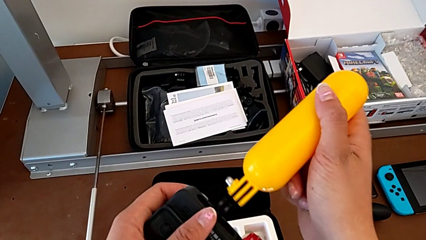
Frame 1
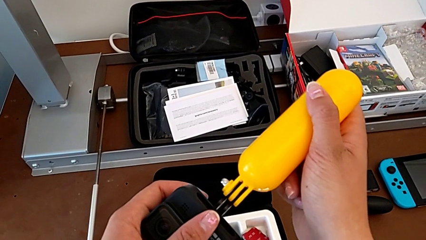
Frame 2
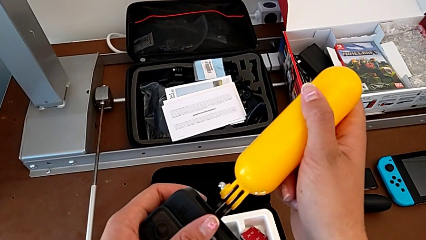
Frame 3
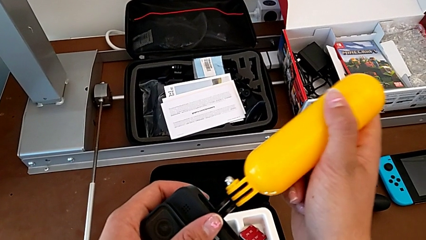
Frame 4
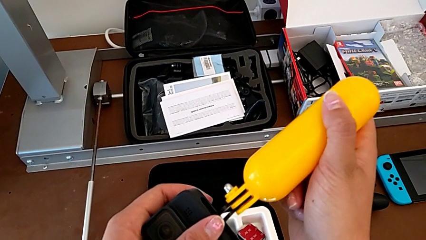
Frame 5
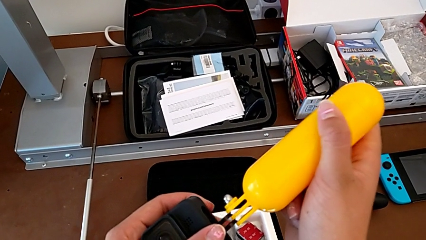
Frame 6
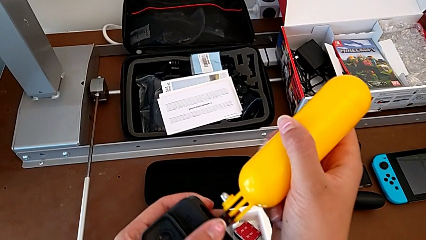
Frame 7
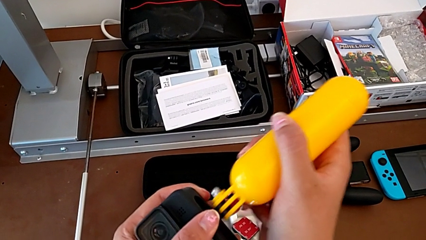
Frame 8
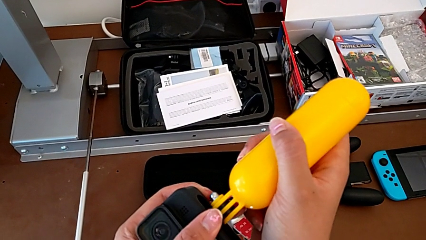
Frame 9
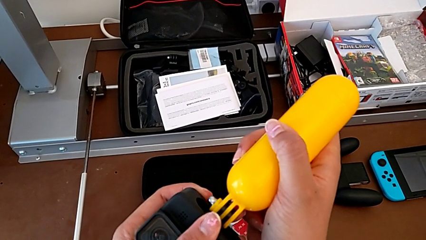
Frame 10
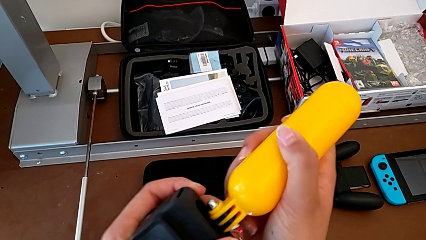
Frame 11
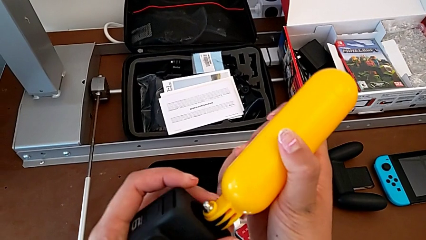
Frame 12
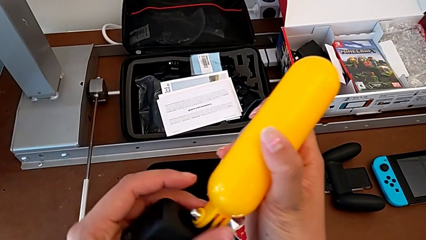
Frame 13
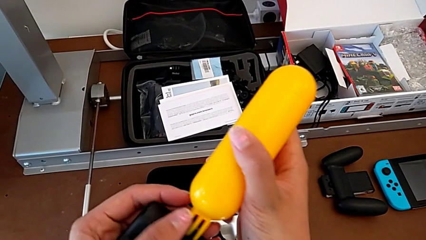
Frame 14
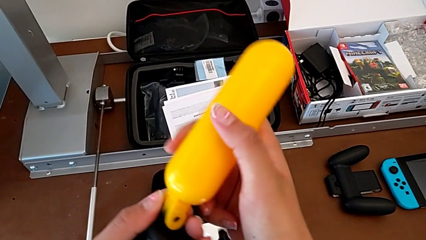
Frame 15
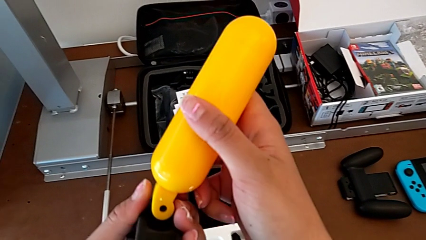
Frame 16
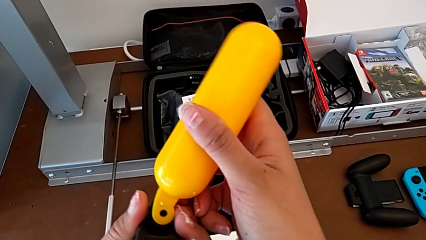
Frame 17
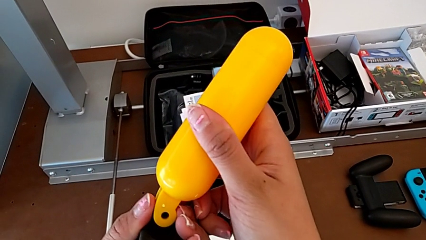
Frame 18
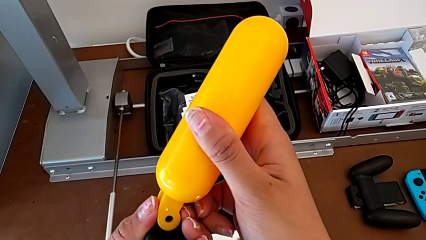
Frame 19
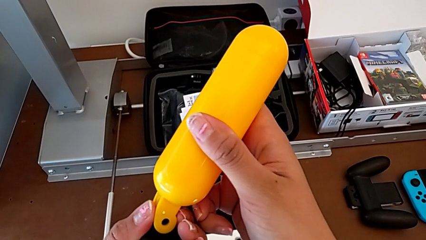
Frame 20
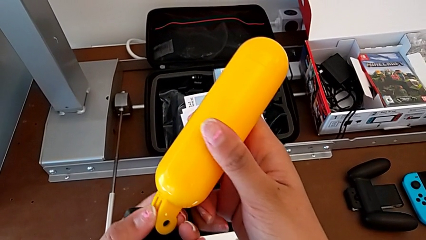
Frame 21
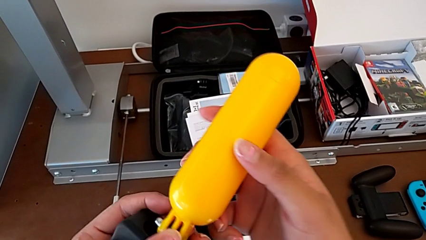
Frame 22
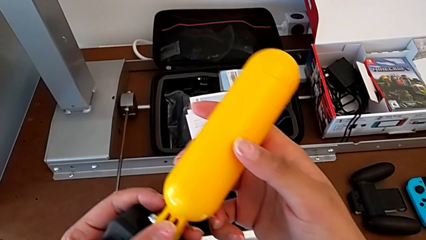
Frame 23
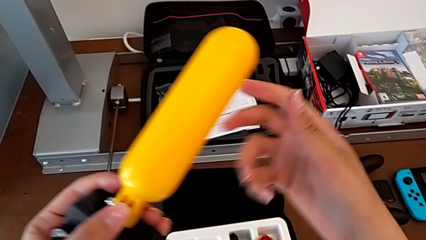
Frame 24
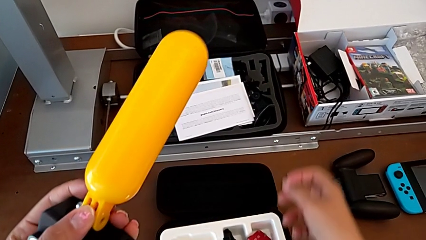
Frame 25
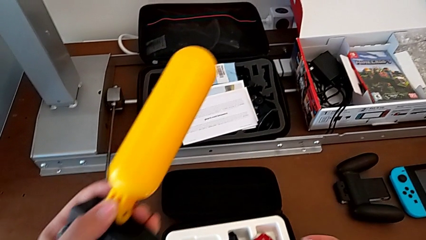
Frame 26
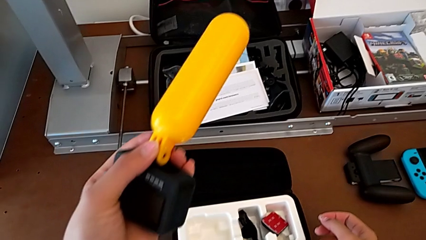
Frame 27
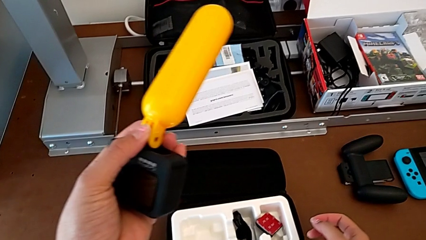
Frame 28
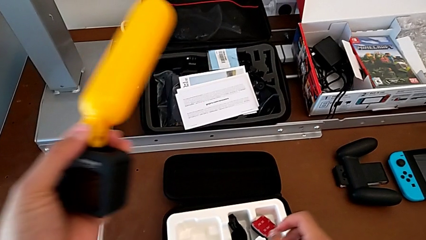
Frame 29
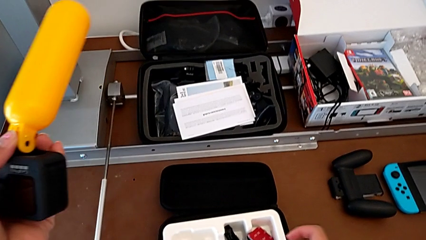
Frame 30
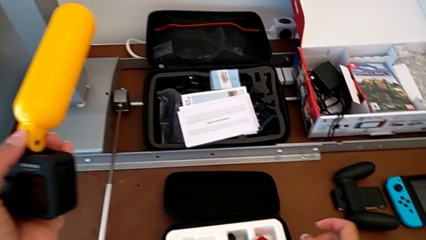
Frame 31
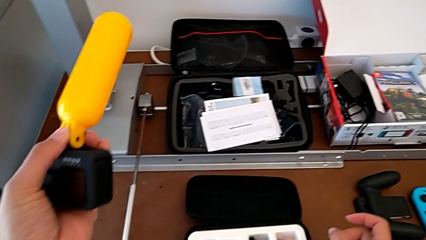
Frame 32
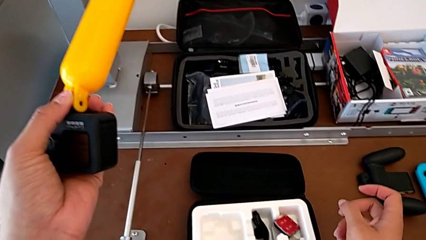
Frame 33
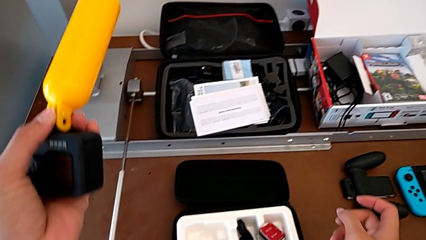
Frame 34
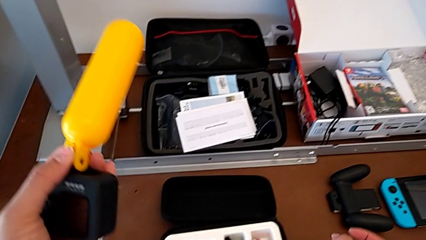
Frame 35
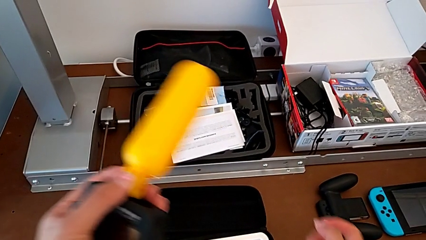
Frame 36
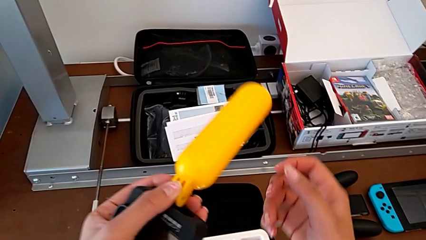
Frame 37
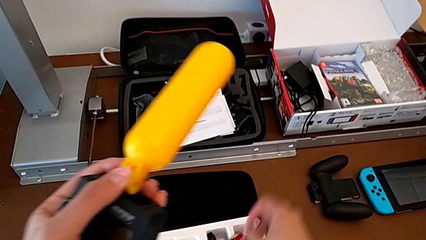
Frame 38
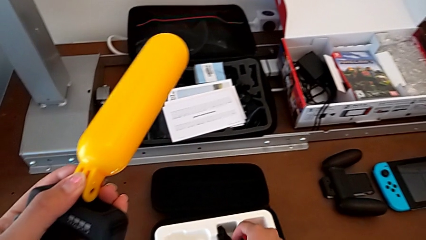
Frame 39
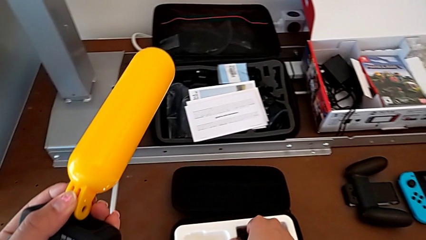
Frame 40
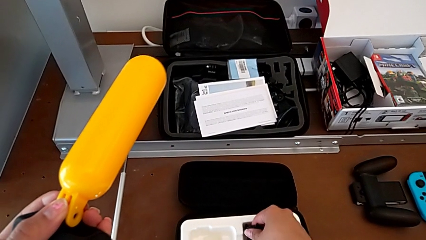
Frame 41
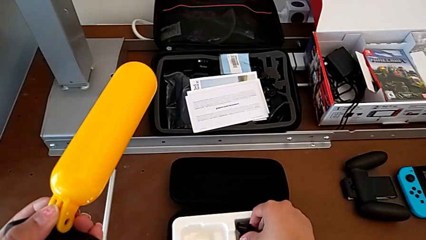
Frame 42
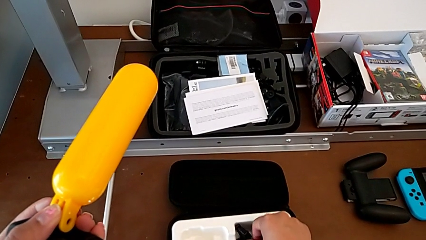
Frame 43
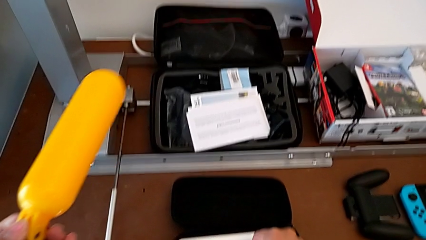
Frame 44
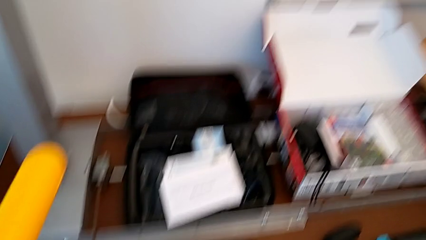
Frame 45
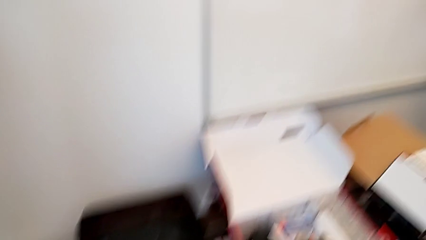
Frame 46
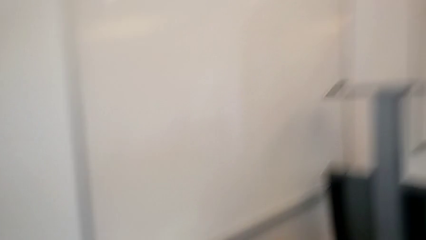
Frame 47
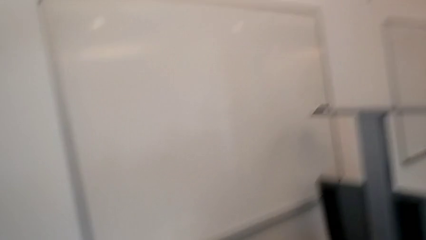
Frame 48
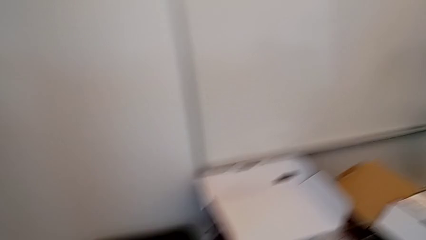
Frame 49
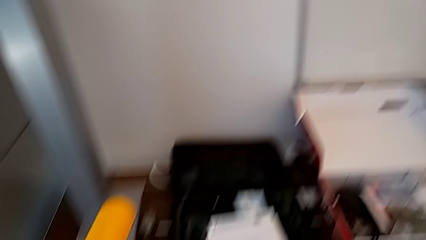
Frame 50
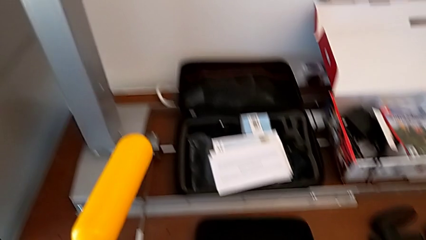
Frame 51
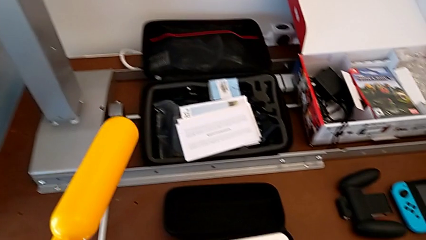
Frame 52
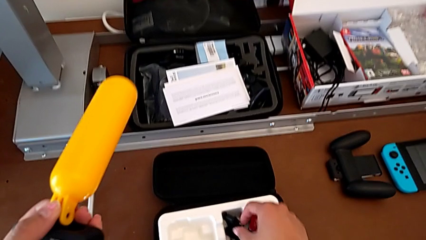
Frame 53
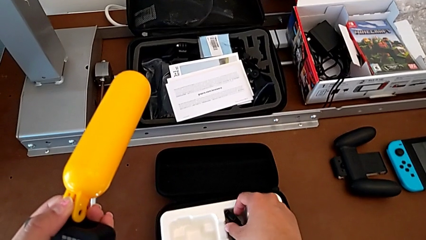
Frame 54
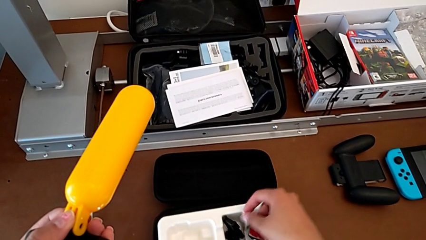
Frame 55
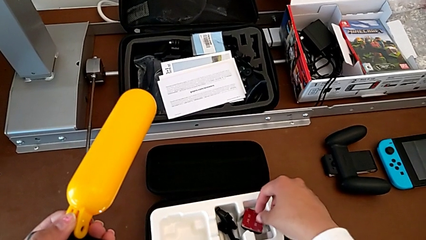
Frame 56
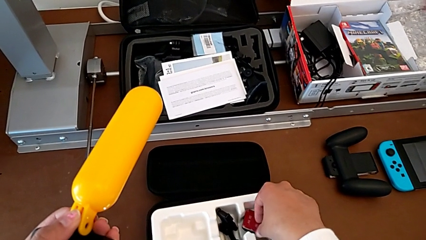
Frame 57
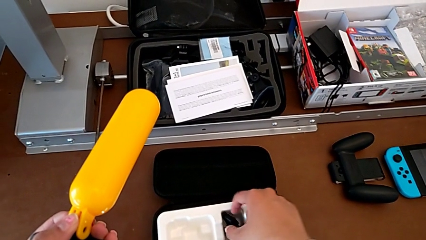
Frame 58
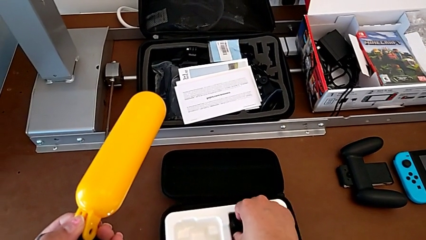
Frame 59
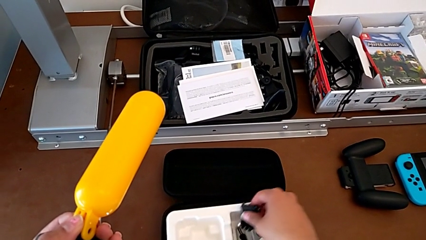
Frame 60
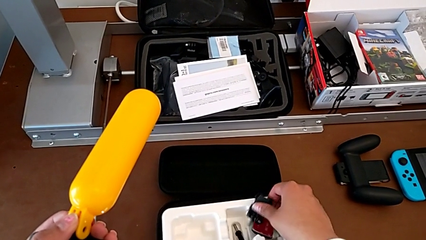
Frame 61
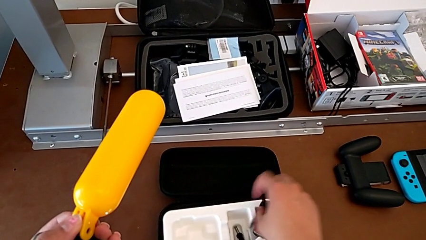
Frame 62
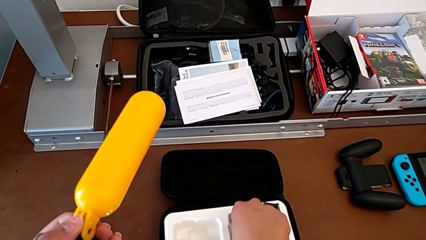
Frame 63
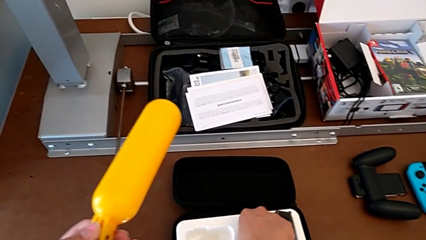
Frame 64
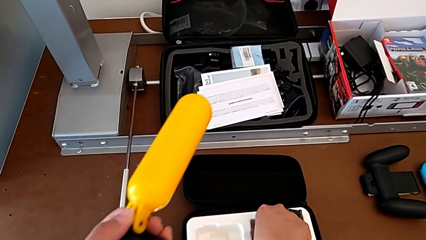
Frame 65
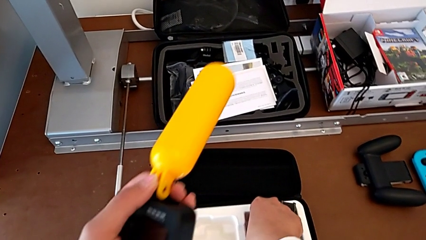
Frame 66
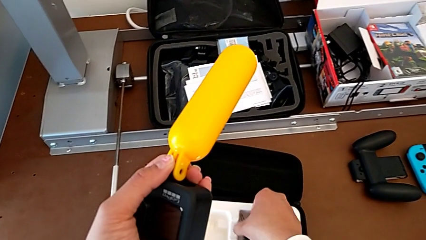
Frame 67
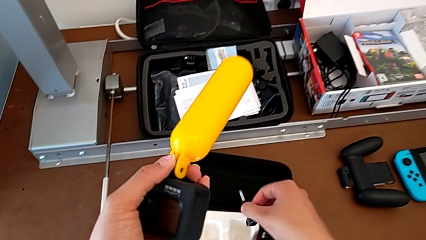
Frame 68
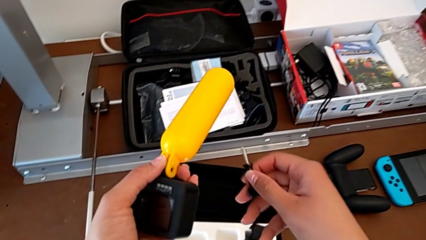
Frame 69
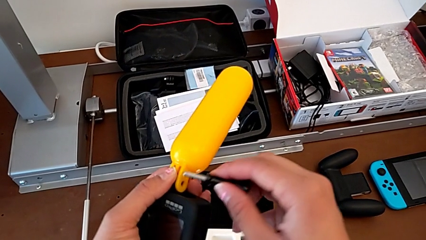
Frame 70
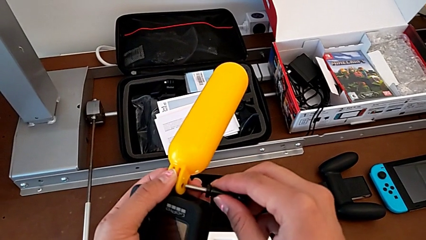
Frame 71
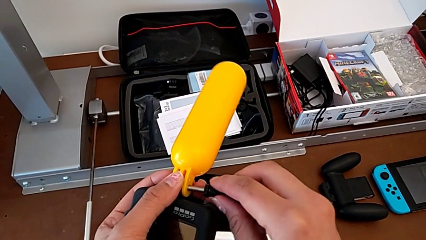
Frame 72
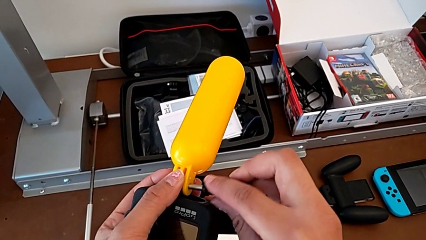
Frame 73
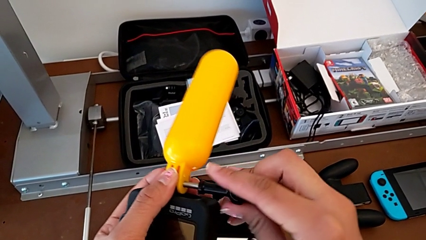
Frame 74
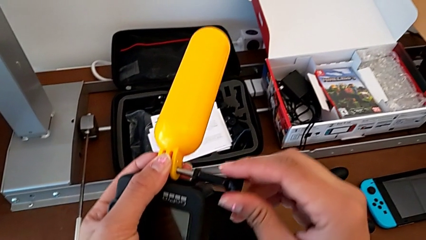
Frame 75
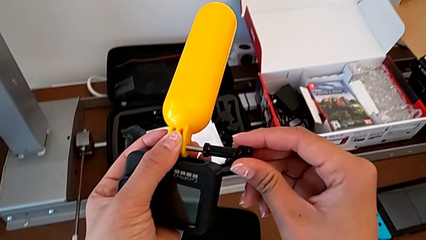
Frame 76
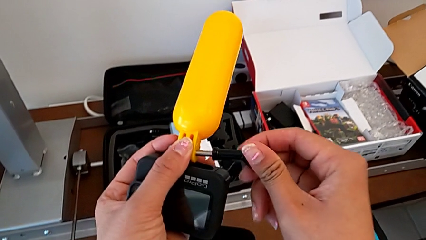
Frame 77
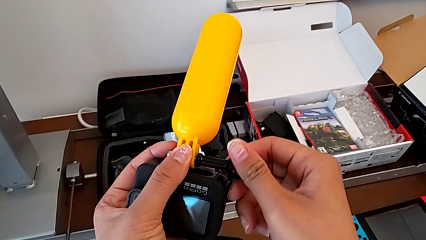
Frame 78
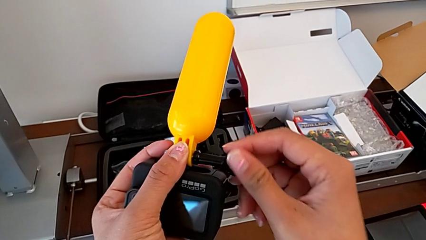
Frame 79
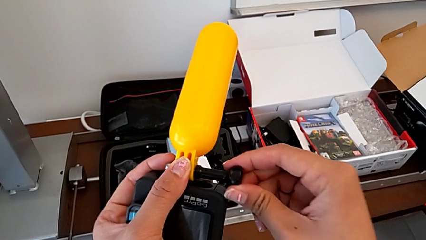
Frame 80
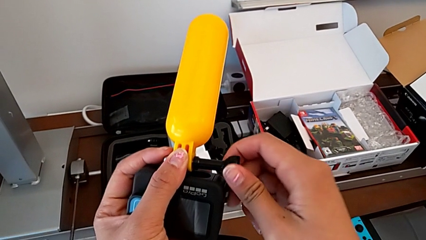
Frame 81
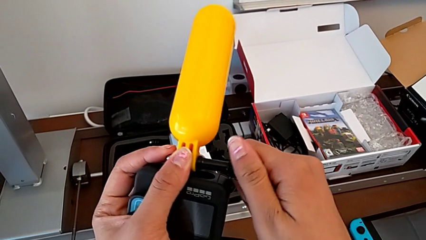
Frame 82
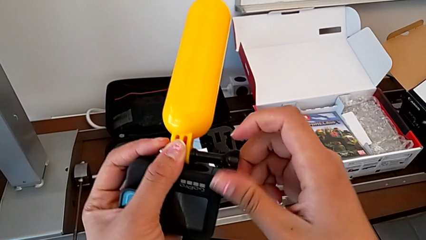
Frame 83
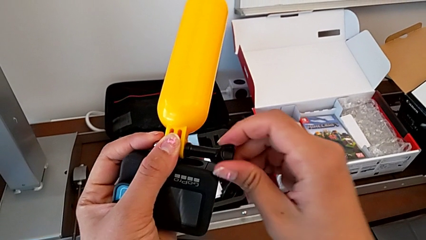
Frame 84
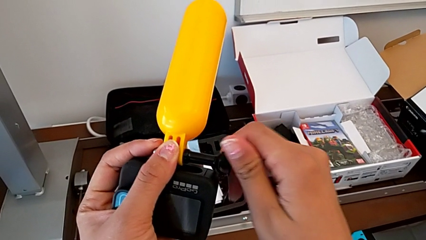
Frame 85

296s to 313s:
The camera wearer is exchanging a strap for a handheld grip. They assemble the leg, approach the screw, grab it and insert it.
